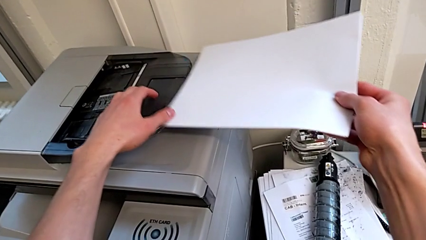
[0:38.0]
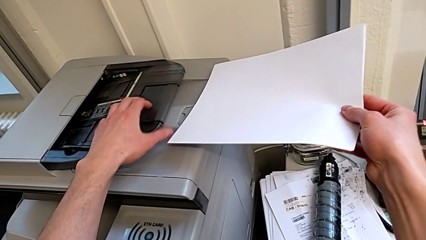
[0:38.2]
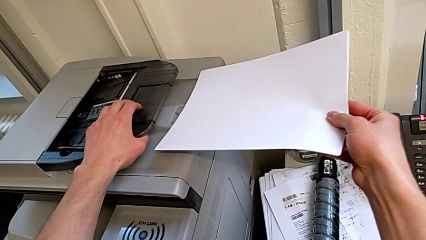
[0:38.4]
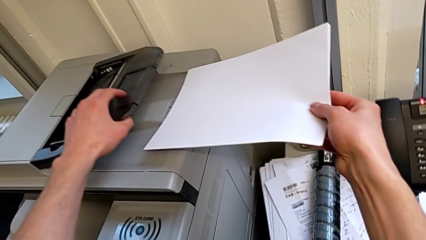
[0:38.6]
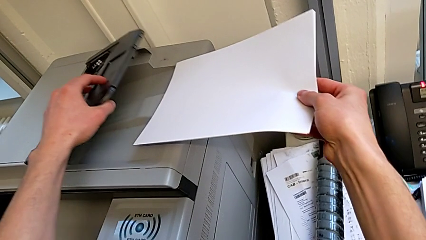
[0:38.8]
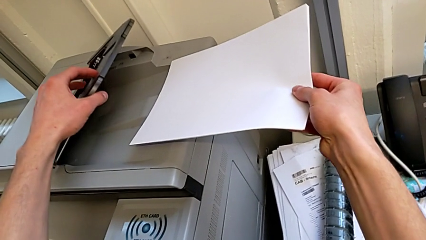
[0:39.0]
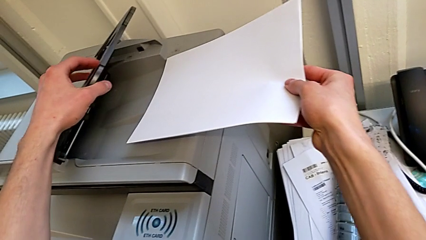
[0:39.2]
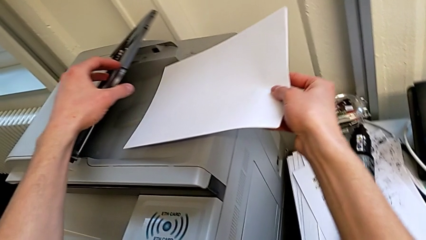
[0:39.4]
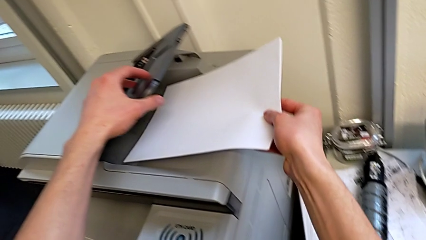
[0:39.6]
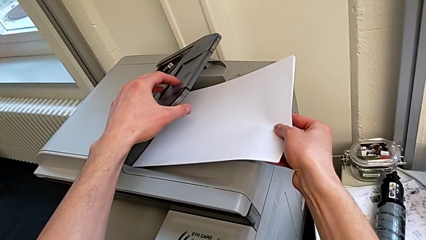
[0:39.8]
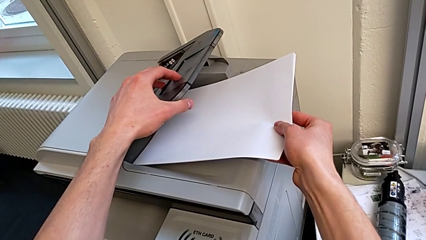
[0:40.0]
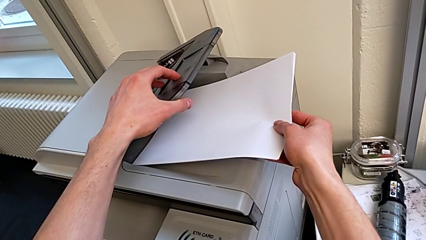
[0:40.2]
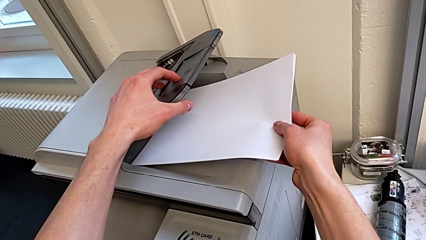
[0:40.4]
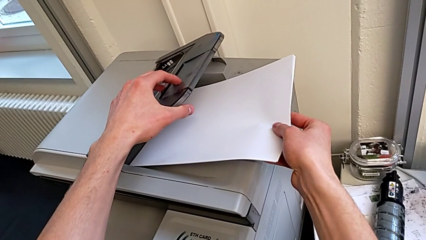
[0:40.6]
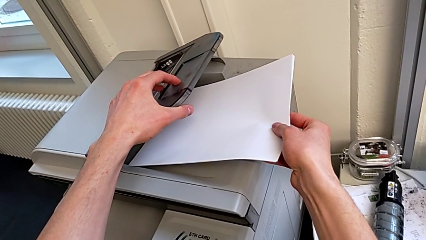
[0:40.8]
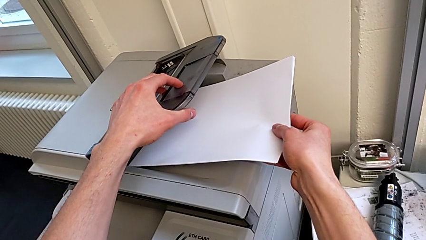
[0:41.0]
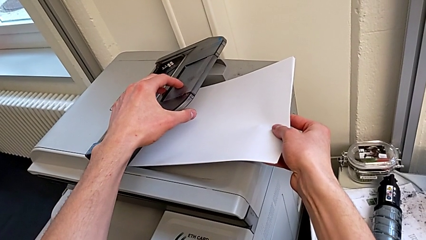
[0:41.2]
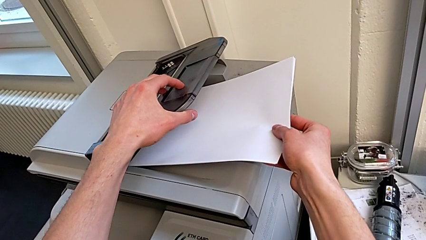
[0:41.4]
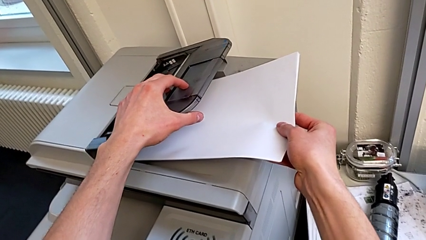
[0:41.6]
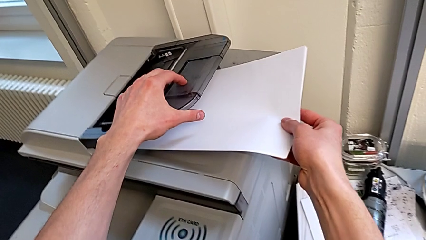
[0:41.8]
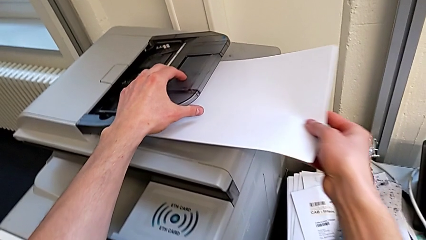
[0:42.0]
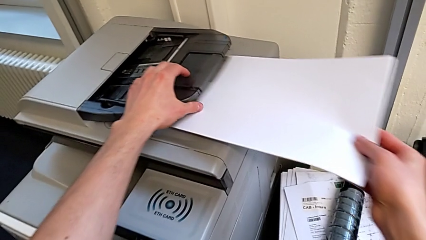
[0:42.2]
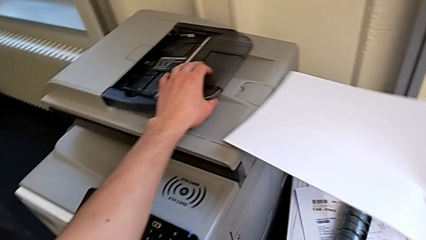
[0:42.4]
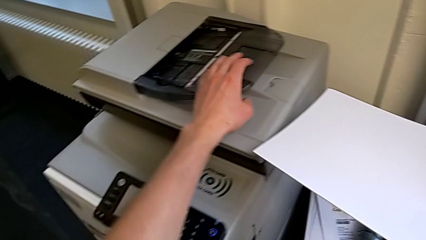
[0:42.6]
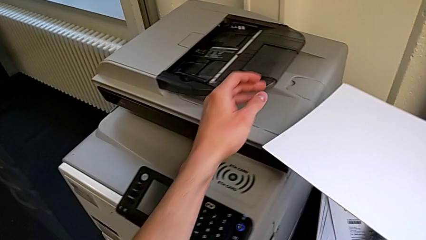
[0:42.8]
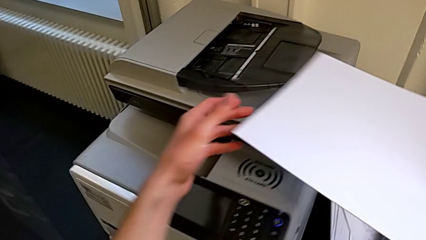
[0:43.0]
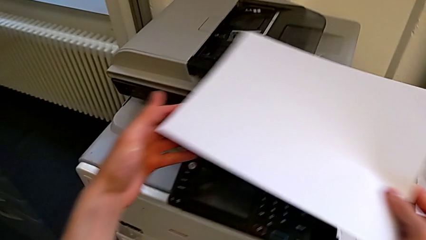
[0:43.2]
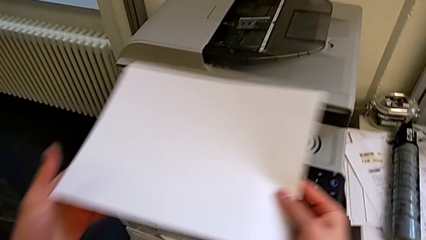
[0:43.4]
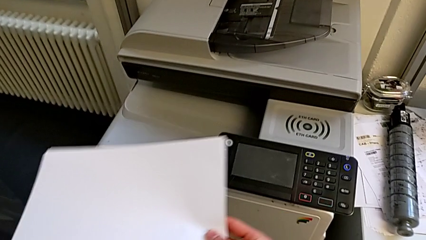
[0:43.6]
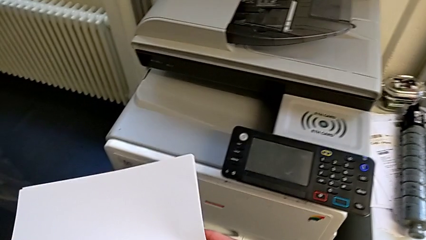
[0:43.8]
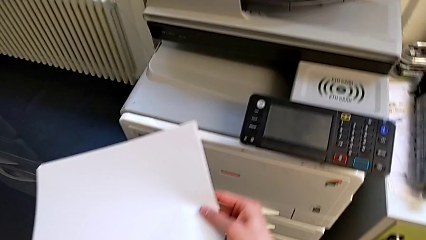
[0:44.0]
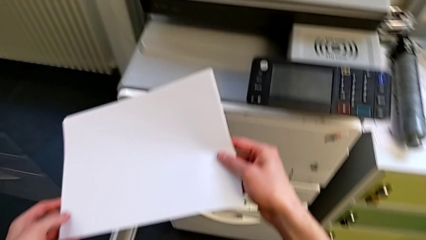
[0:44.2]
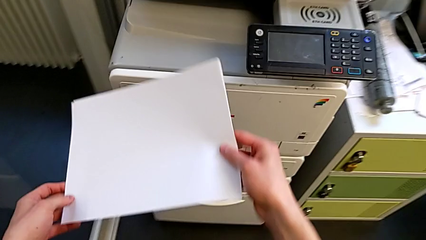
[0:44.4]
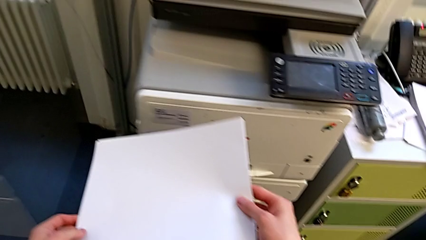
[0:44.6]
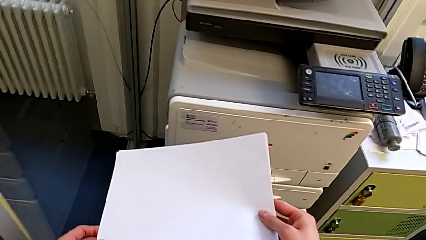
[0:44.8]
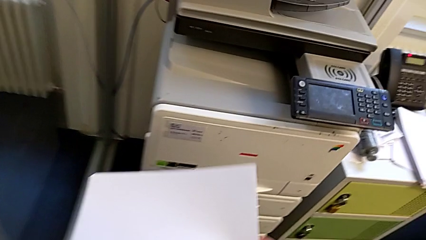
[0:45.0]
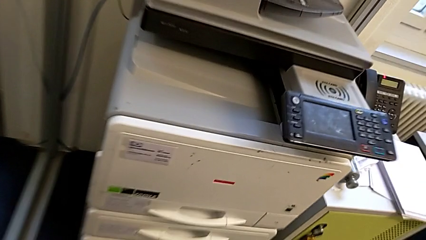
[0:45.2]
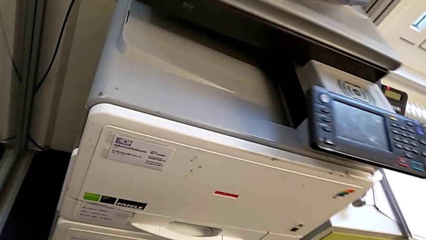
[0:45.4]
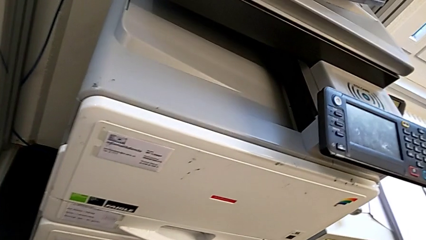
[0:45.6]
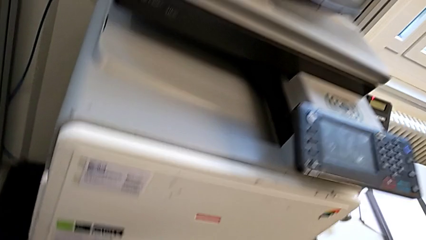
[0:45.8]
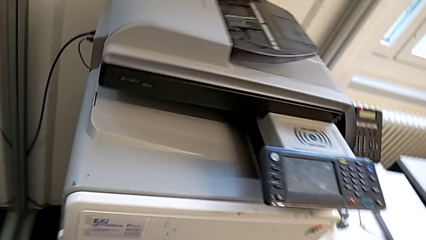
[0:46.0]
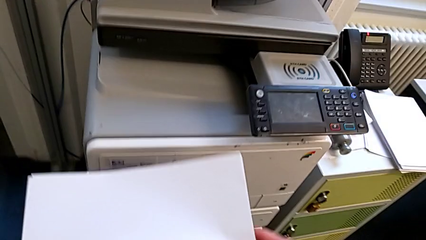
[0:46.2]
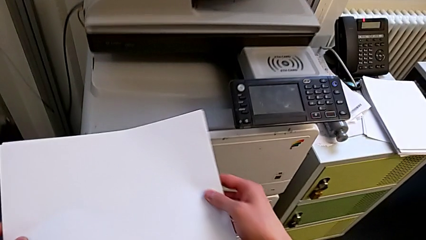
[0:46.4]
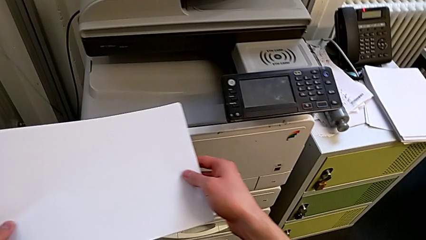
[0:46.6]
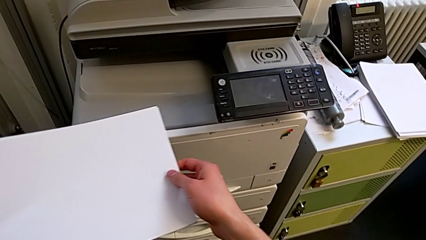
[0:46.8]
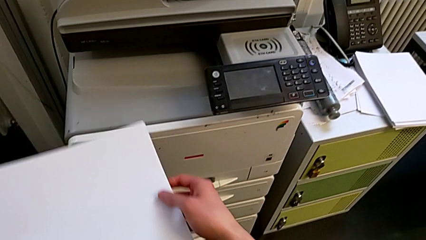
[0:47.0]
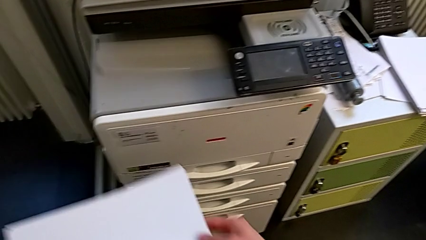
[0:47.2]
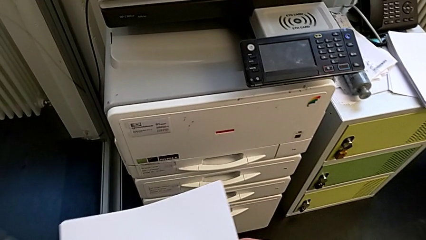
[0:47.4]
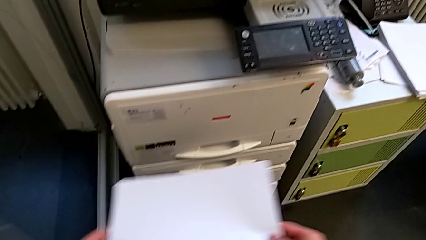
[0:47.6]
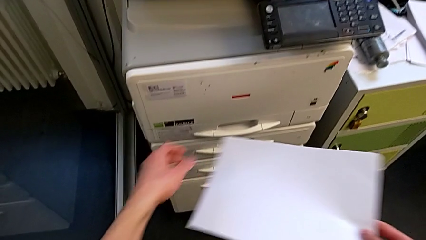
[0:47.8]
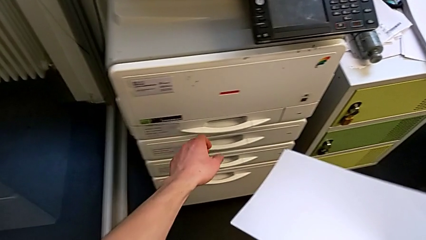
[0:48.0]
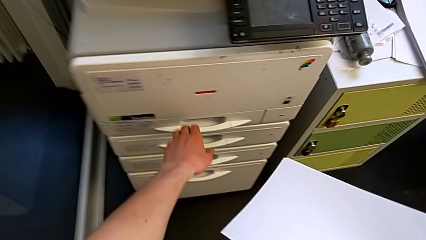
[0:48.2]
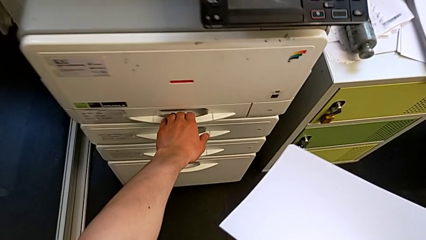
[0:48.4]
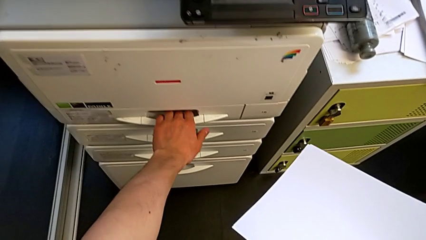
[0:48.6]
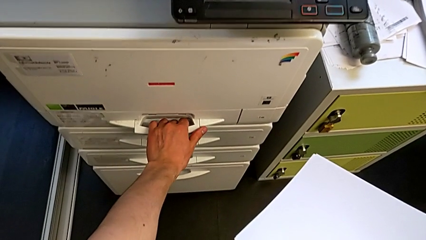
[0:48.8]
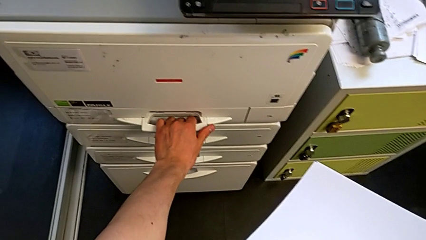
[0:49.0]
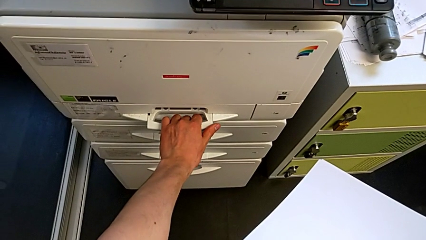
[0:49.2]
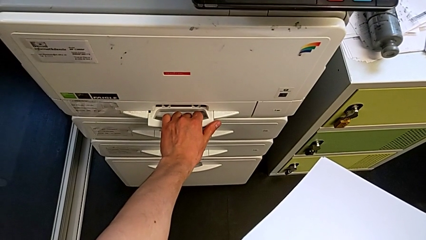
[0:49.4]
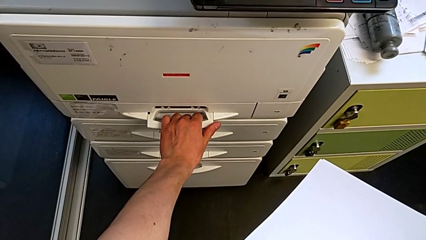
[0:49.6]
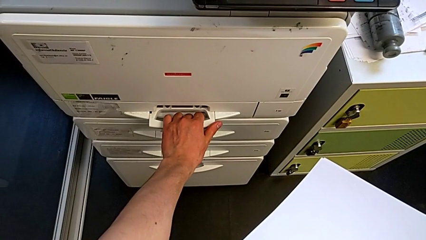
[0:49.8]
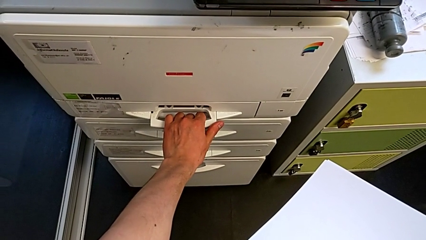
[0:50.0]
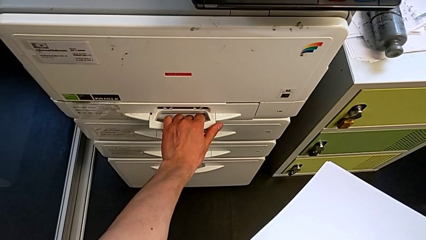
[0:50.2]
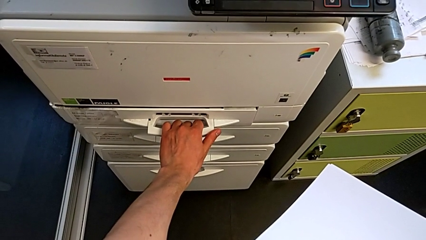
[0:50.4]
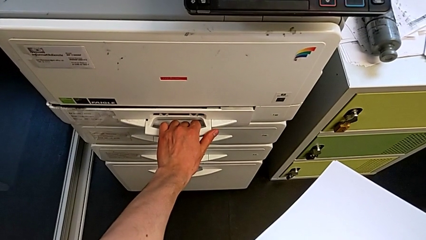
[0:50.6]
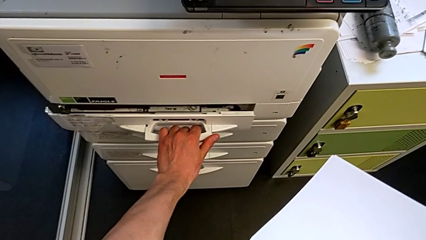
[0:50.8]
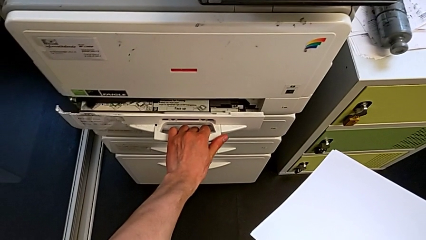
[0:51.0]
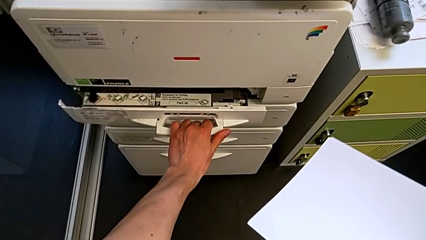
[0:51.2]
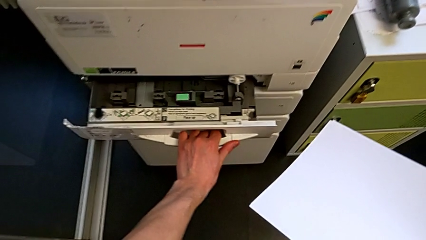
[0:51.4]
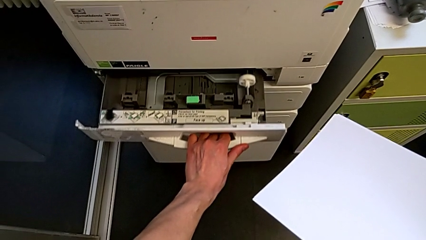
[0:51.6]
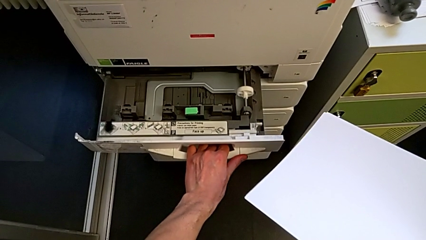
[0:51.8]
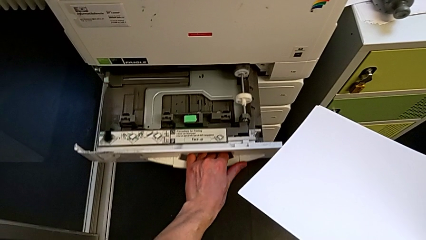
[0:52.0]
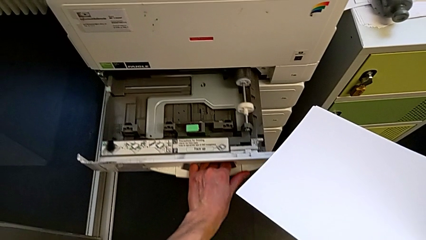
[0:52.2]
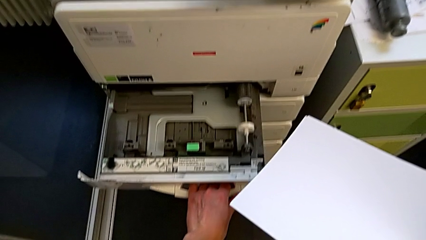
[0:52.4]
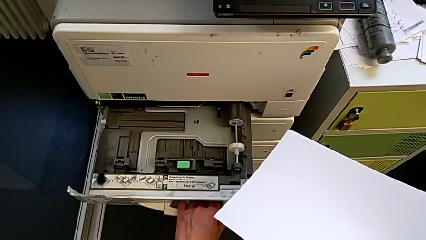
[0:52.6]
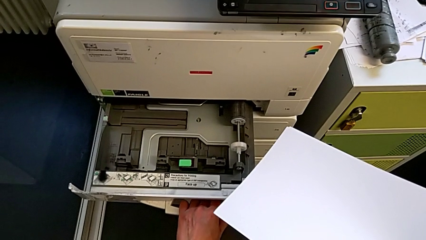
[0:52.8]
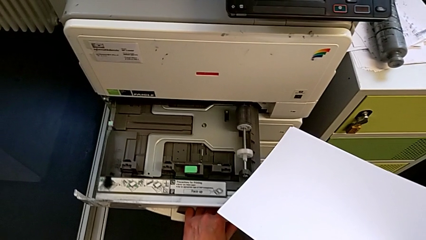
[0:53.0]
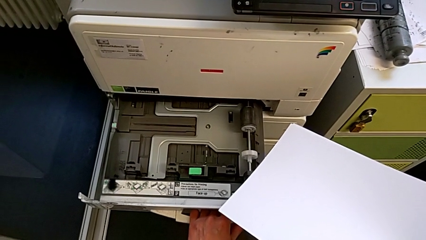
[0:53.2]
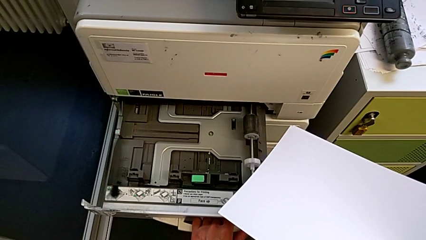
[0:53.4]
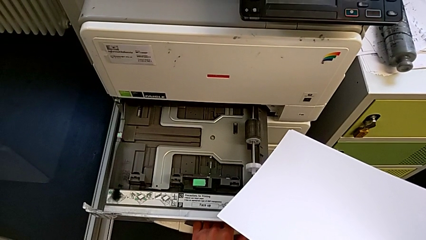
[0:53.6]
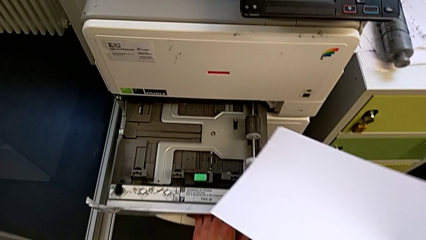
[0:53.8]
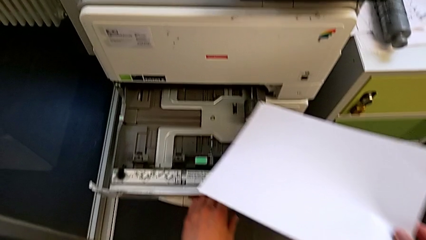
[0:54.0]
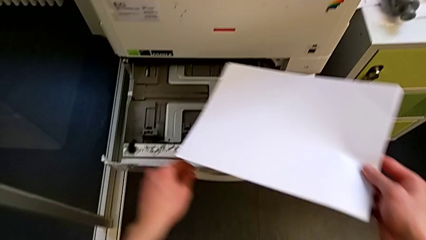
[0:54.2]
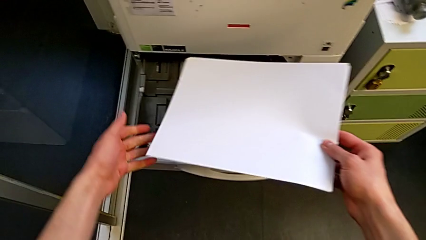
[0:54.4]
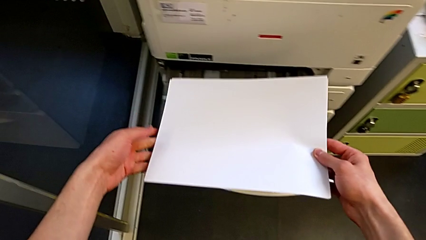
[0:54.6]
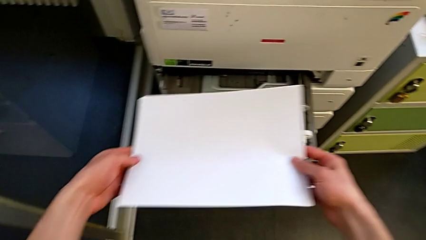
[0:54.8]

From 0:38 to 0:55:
The camera wearer is loading the paper stack into the first tray. They flip the wrong copy gate with the left hand, wrongly insert the white paper stack into an incorrect tray with the right hand, withdraw the paper stack with the right hand, approach the first paper tray, pull it and open it.
